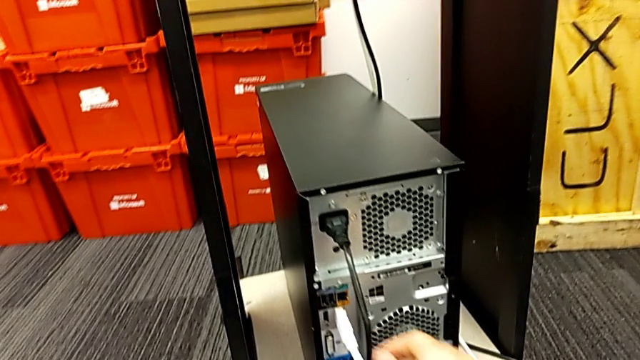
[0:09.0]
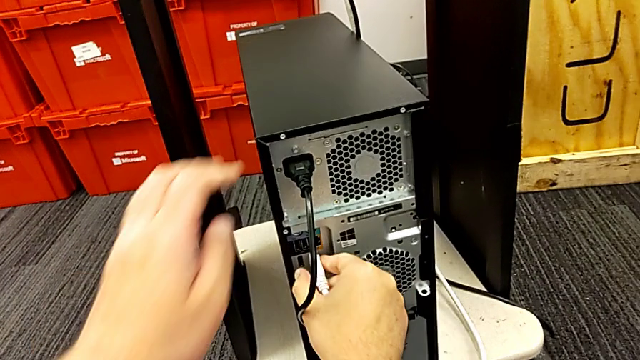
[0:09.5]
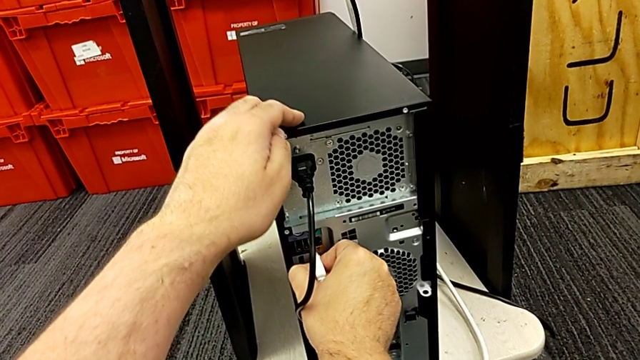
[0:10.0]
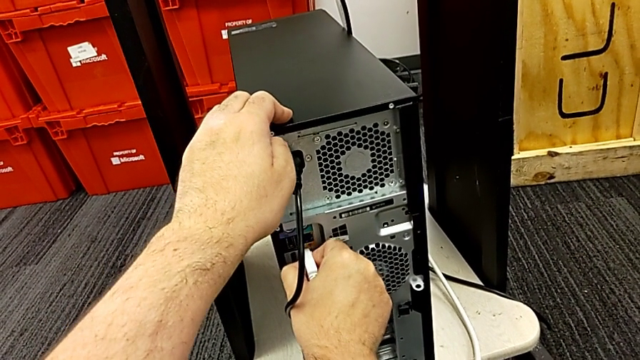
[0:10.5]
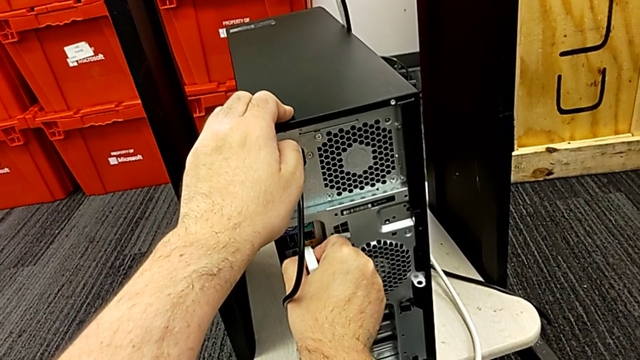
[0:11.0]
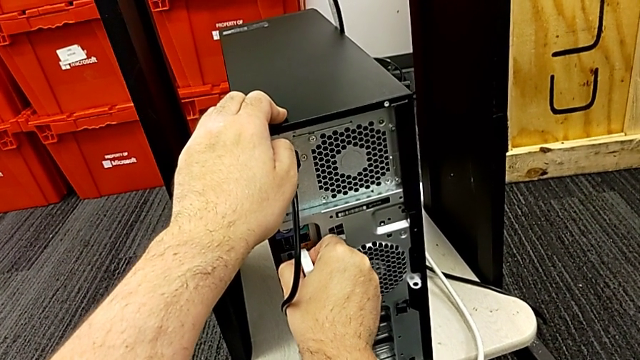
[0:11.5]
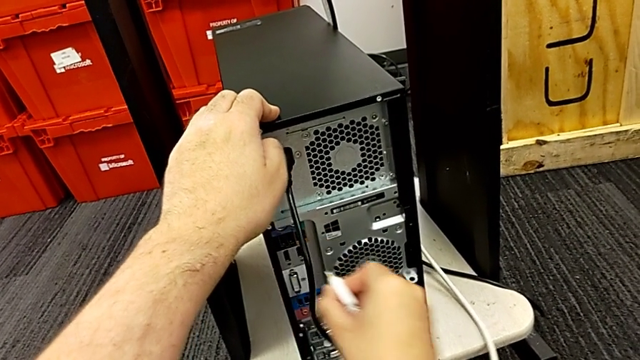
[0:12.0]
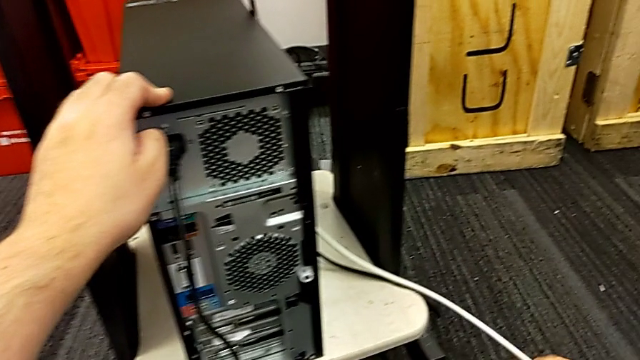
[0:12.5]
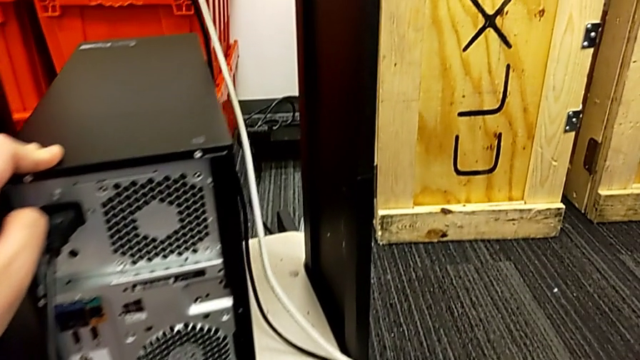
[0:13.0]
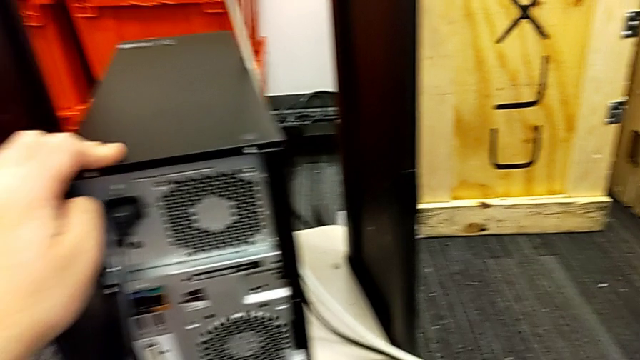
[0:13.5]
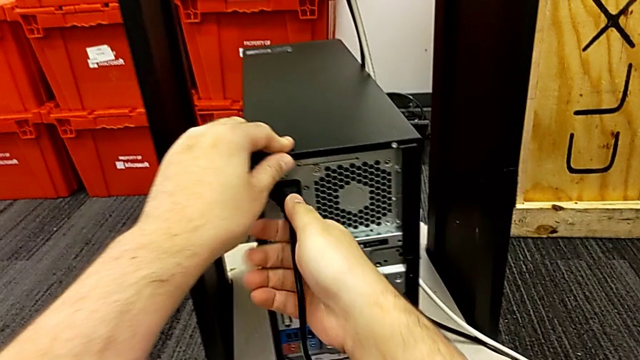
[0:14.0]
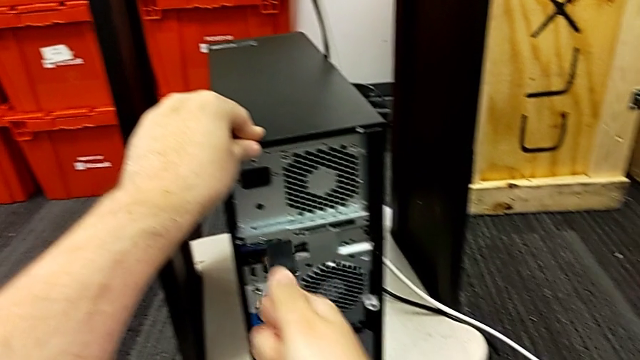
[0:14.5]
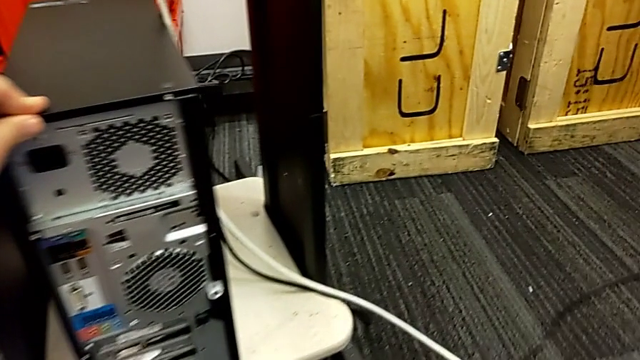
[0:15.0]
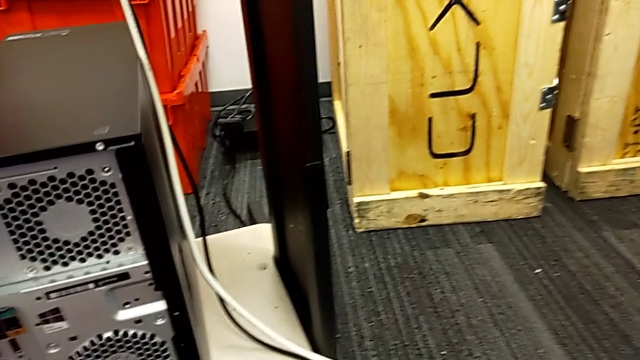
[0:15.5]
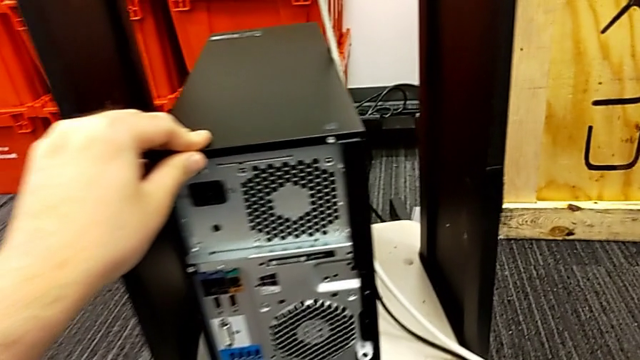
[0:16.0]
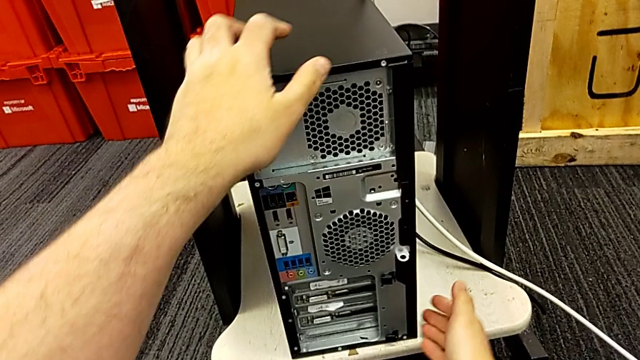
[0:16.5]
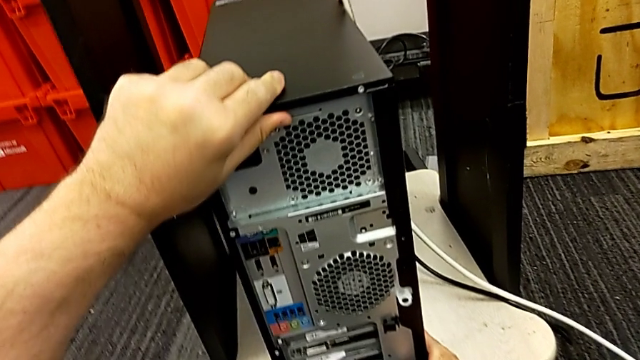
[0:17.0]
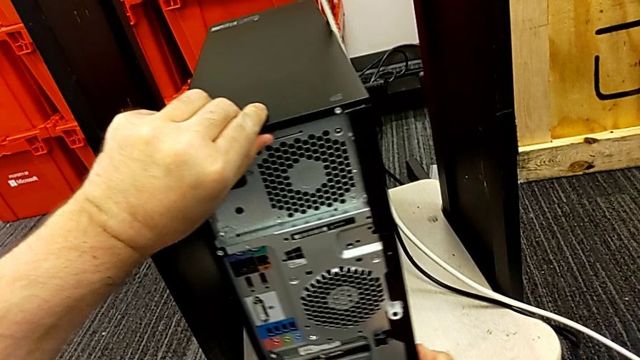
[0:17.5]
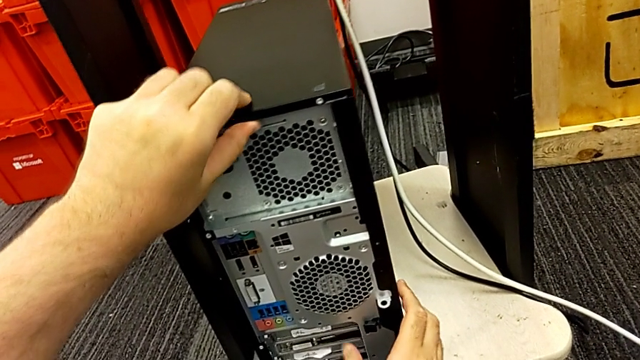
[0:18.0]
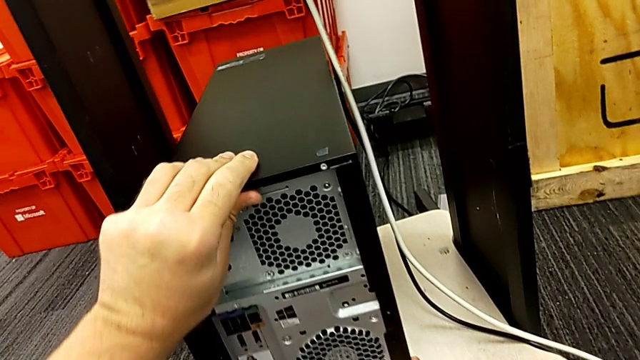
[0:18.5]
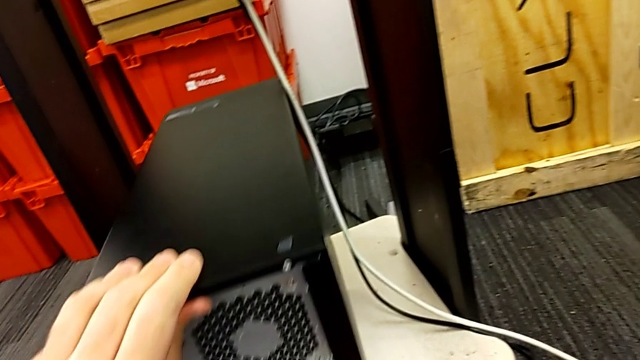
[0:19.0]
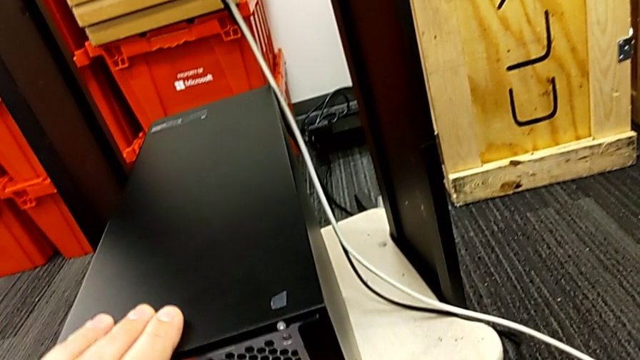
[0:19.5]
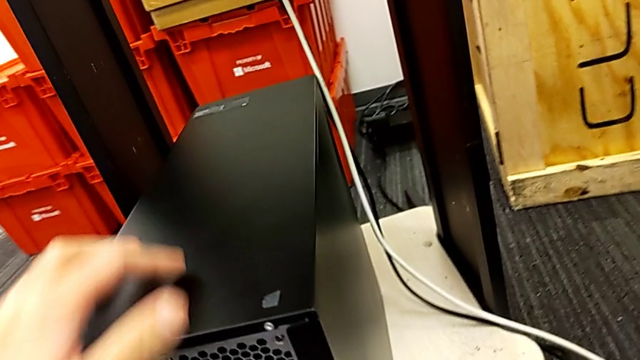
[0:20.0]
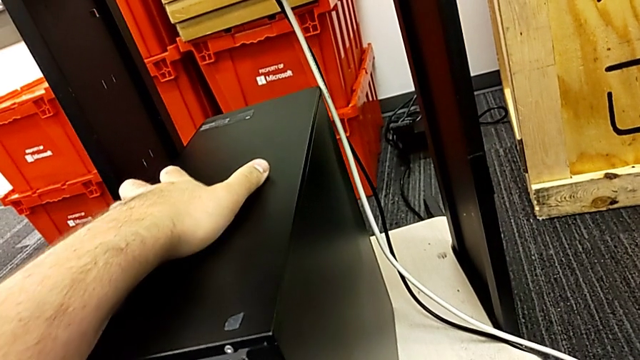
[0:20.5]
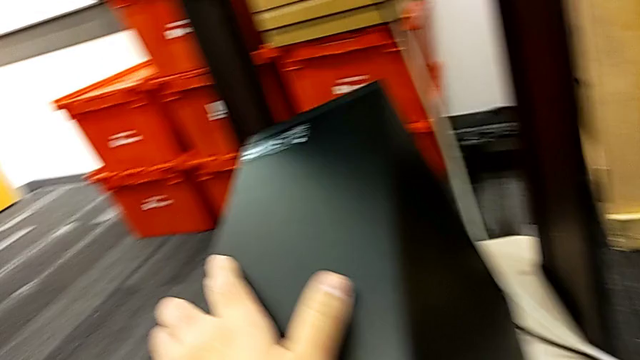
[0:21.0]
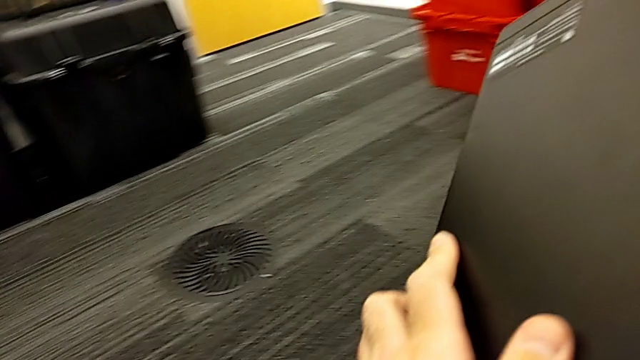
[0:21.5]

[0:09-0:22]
The camera wearer is disassembling the computer tower. They grab the HDMI cable, withdraw it, grab the cable power supply, withdraw it, grab the computer tower and slide it.

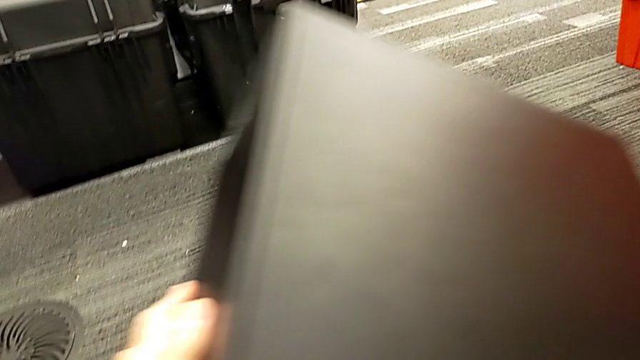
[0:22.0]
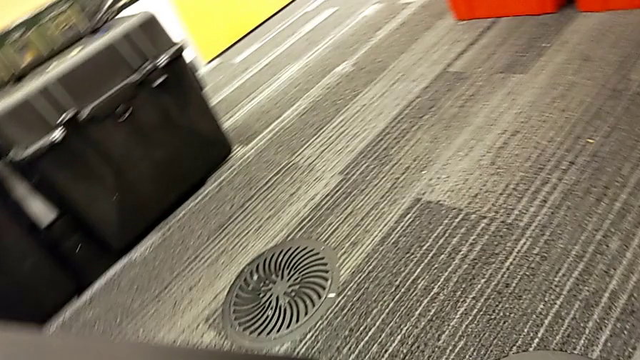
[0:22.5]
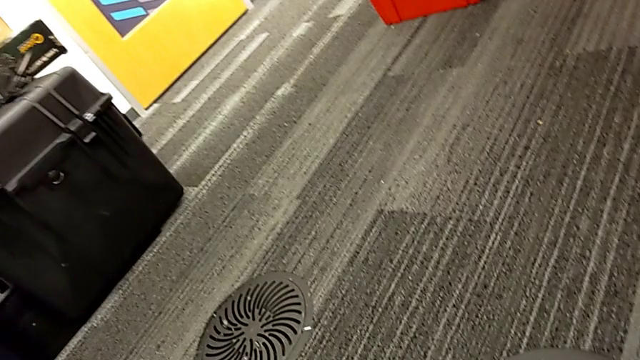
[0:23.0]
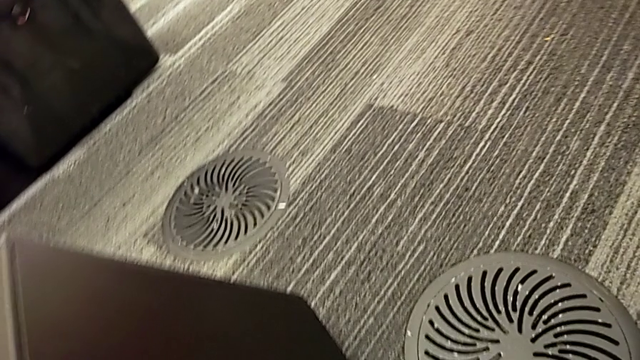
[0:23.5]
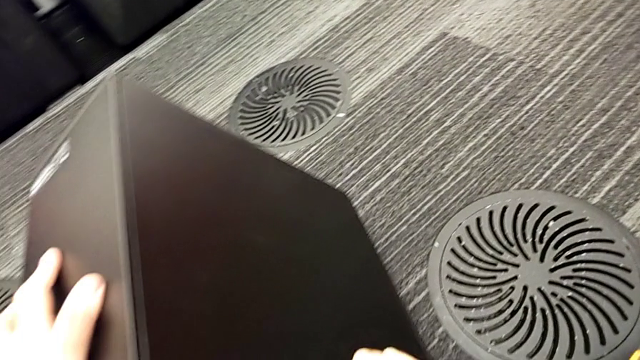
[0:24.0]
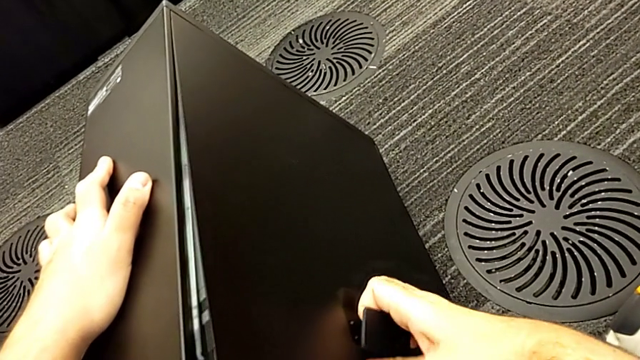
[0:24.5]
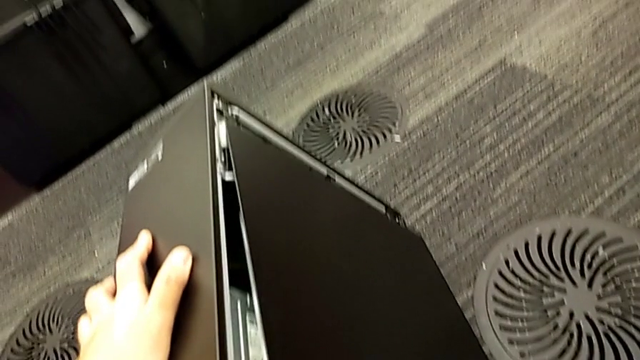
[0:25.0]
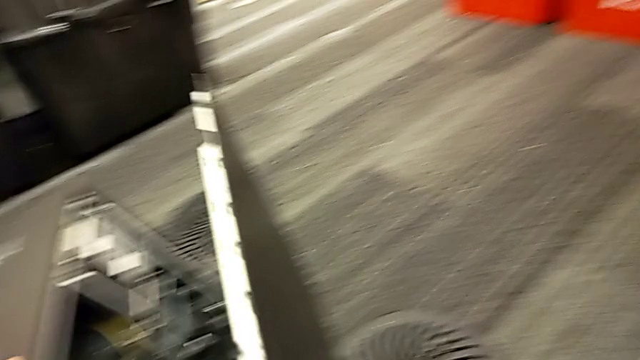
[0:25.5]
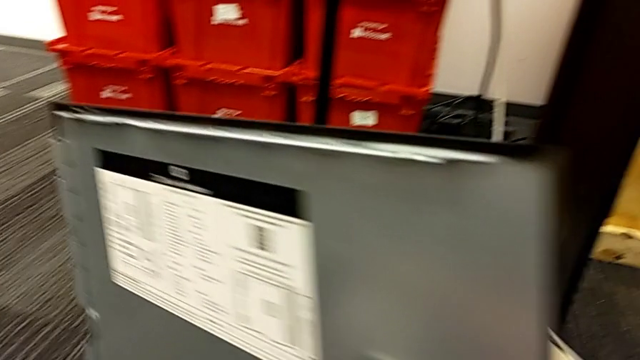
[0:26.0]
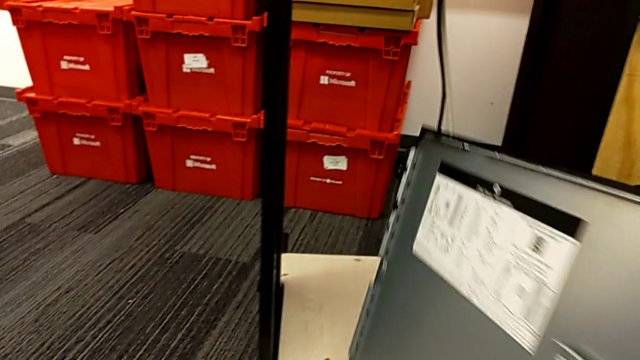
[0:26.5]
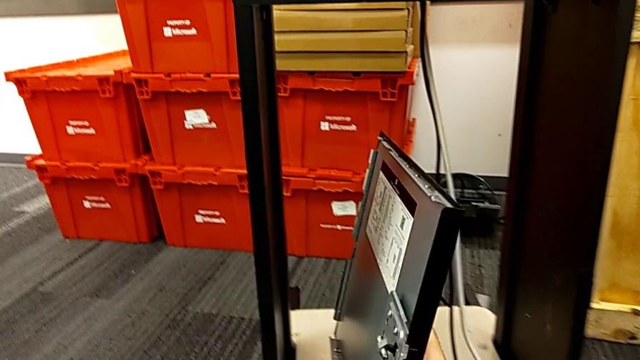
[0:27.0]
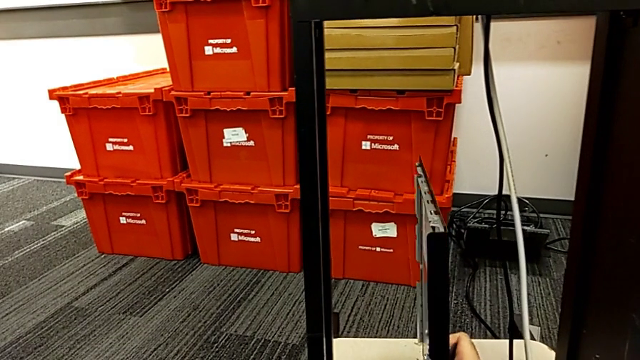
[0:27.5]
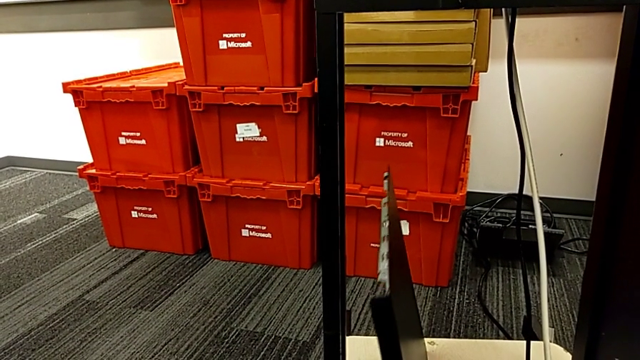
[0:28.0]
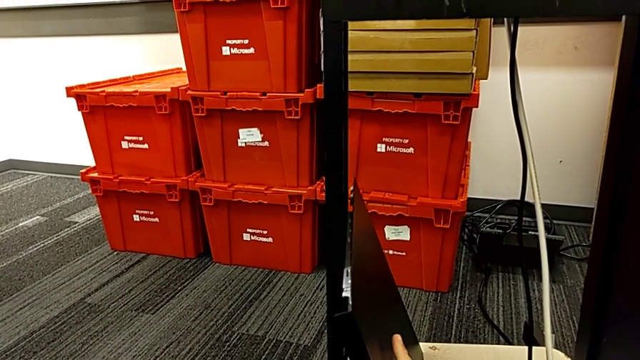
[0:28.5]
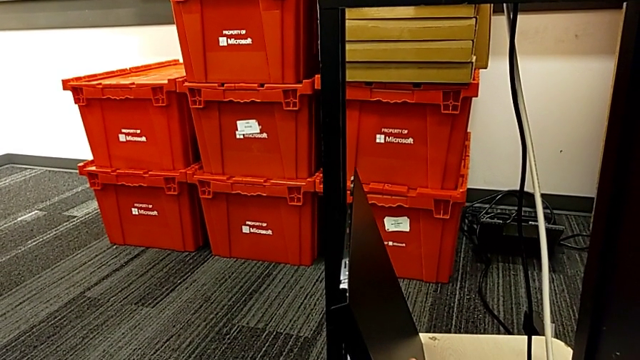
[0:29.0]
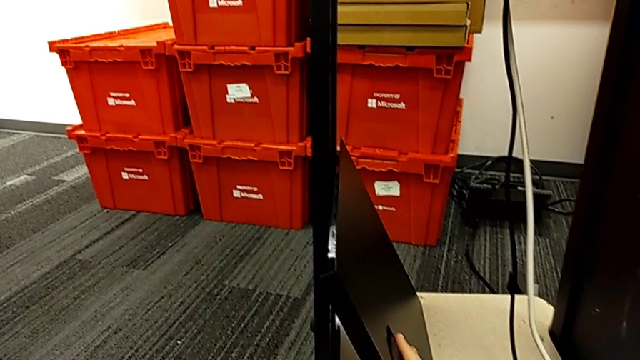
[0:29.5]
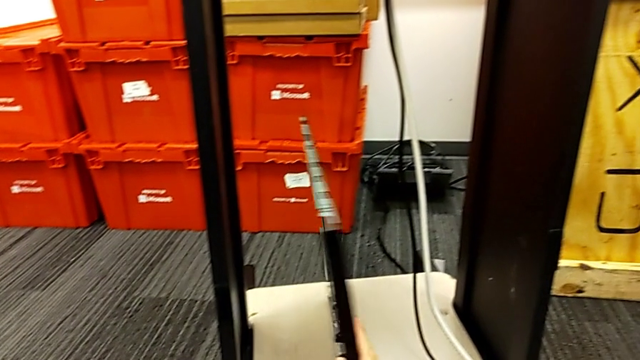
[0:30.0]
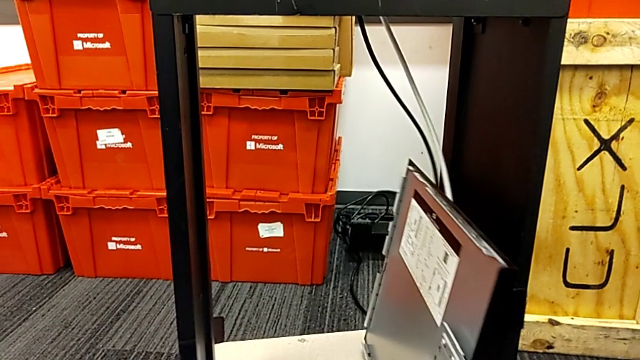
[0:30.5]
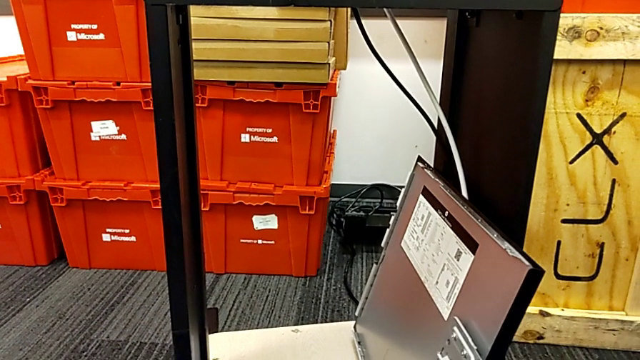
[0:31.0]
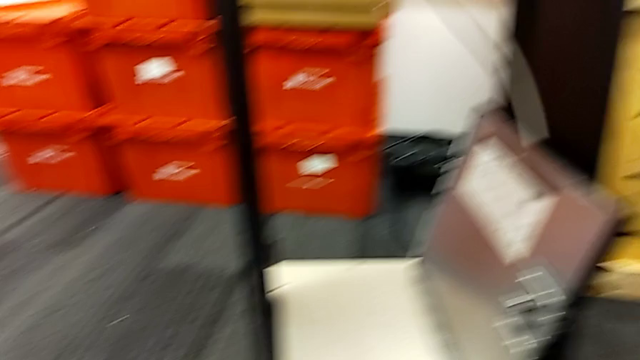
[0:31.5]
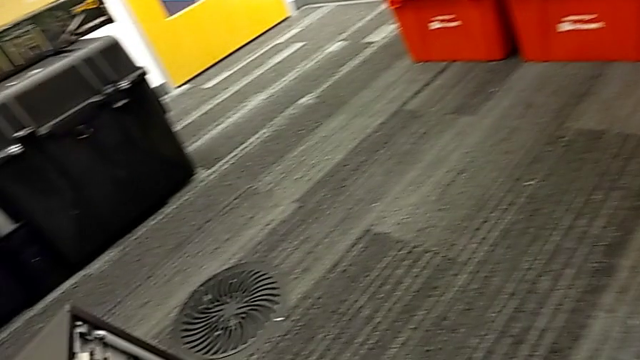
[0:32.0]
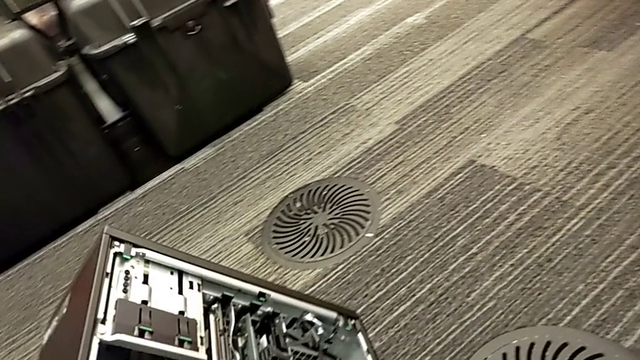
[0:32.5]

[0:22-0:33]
The camera wearer is disassembling the computer tower. They place the computer tower, withdraw the cover and lift it twice.
